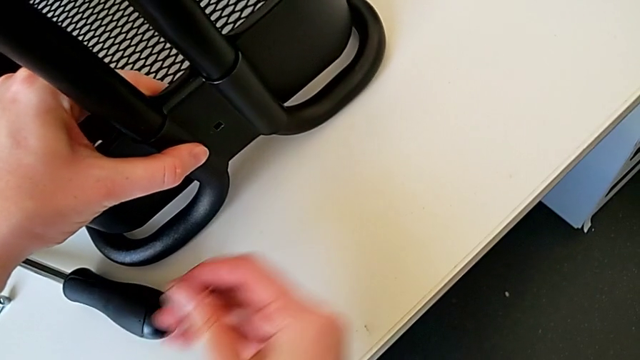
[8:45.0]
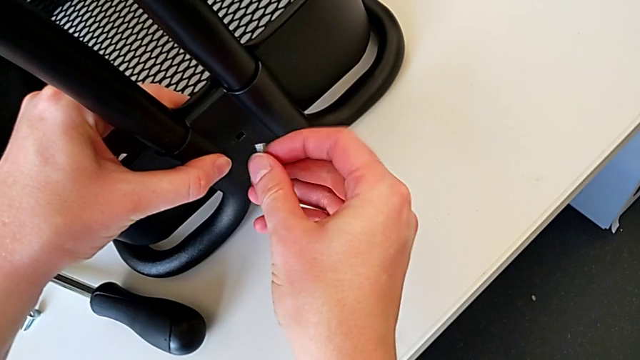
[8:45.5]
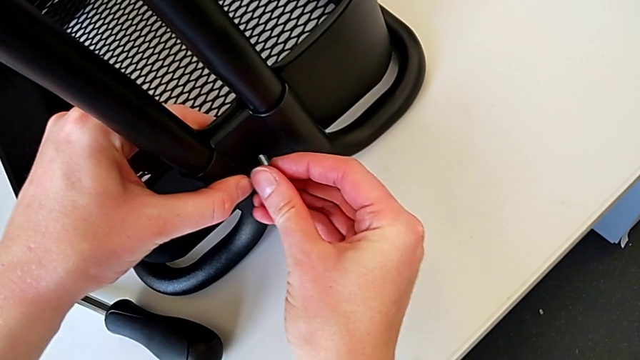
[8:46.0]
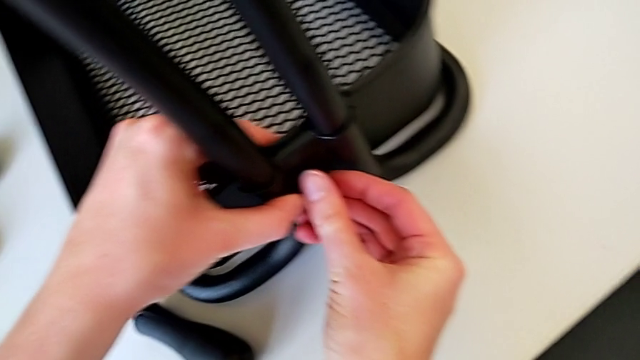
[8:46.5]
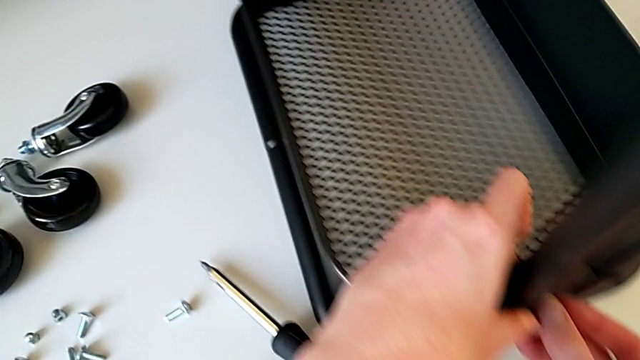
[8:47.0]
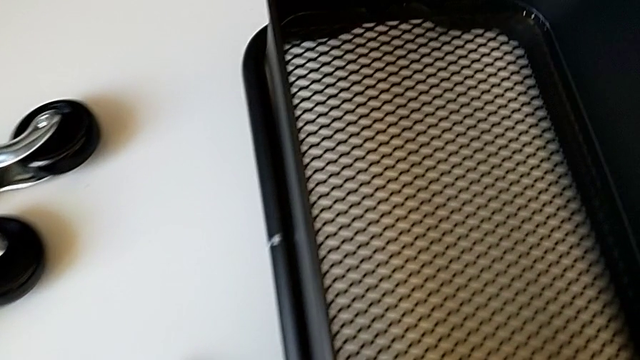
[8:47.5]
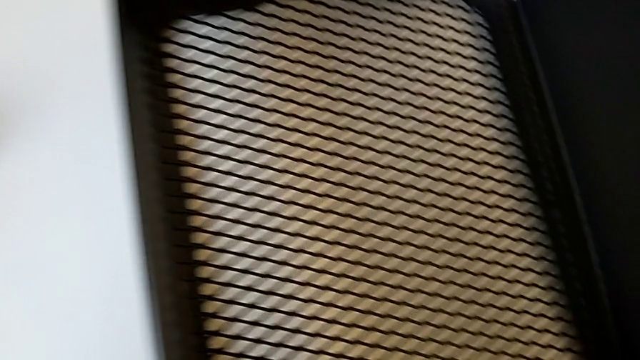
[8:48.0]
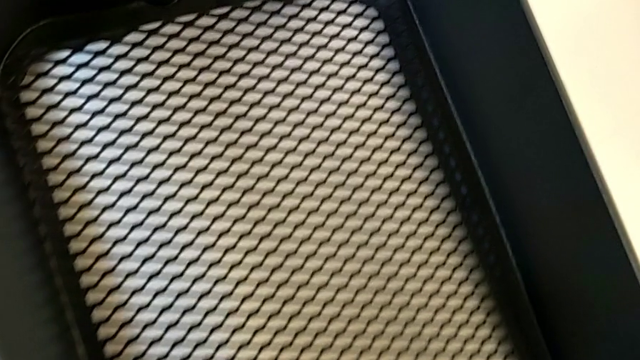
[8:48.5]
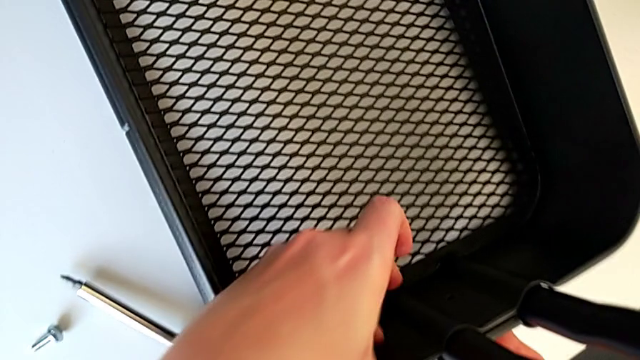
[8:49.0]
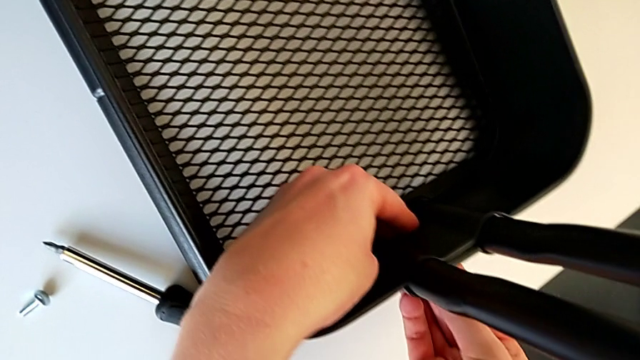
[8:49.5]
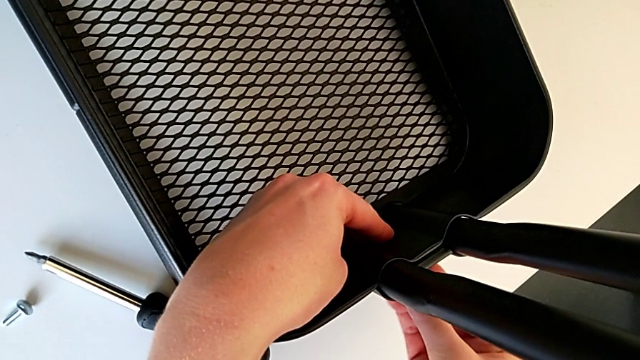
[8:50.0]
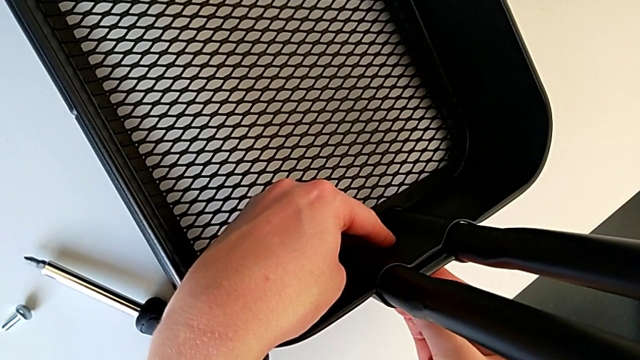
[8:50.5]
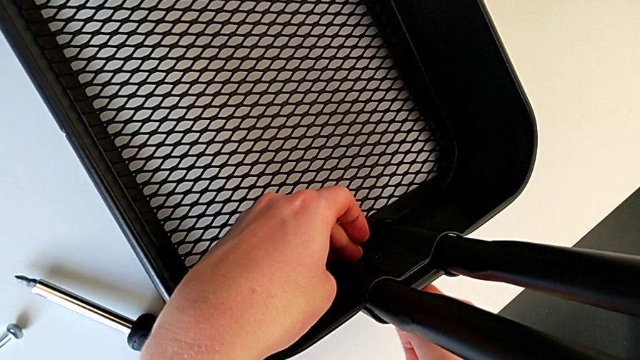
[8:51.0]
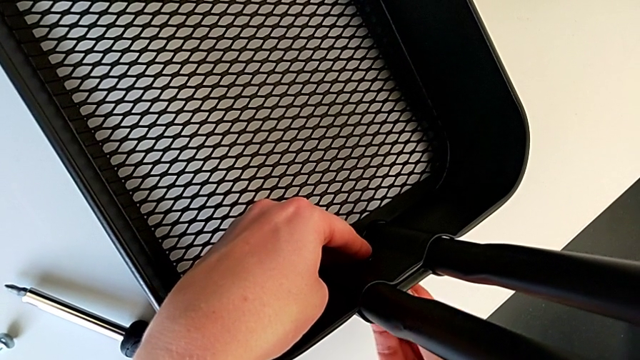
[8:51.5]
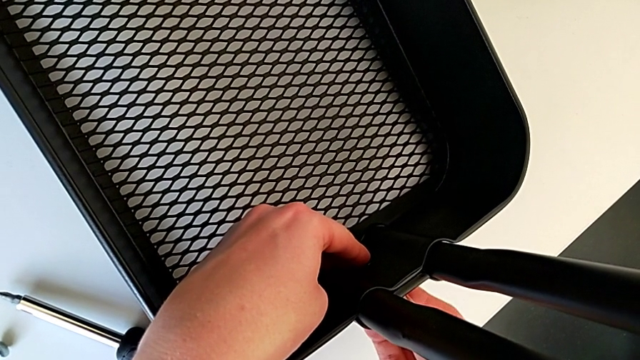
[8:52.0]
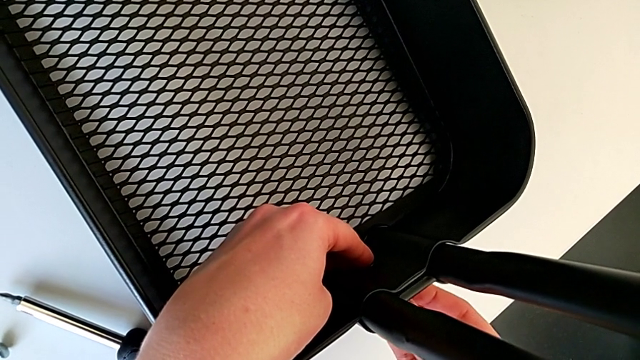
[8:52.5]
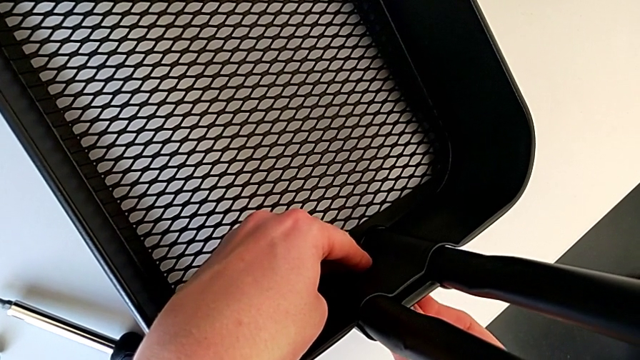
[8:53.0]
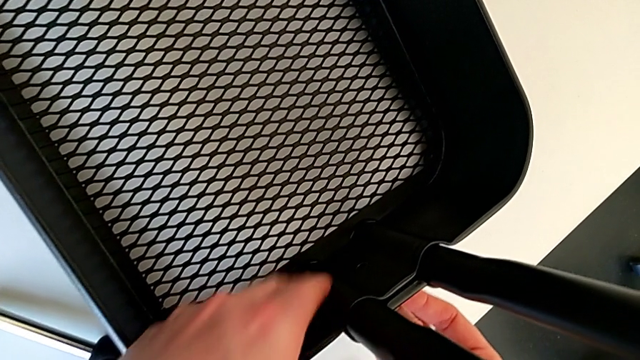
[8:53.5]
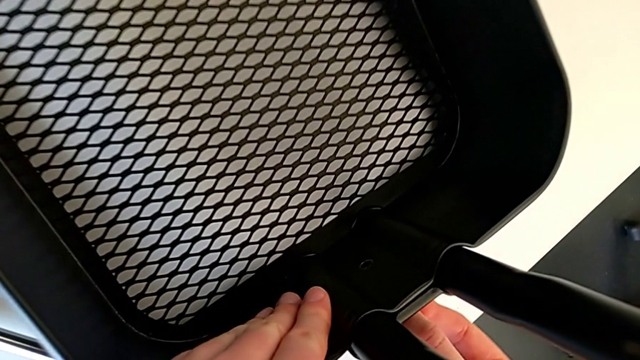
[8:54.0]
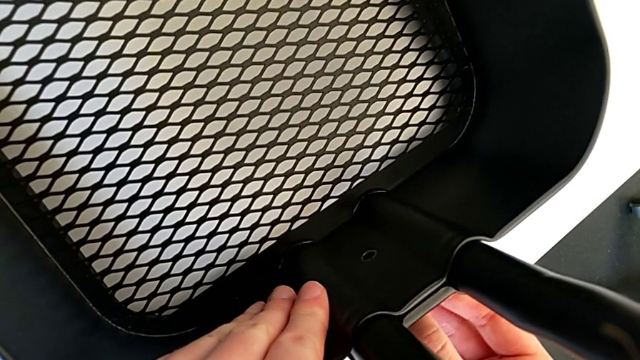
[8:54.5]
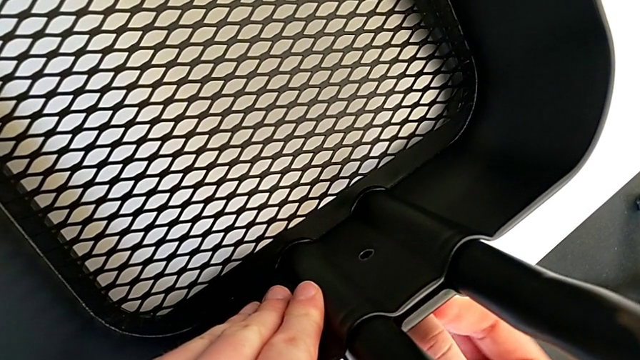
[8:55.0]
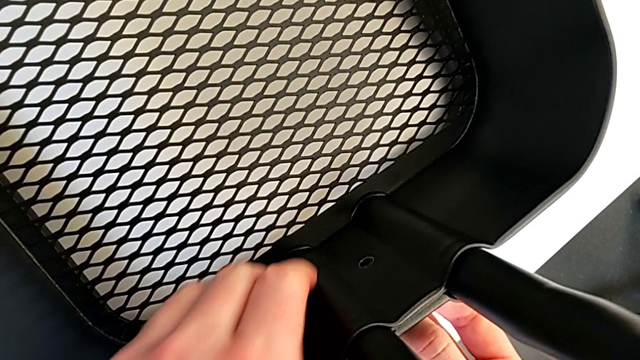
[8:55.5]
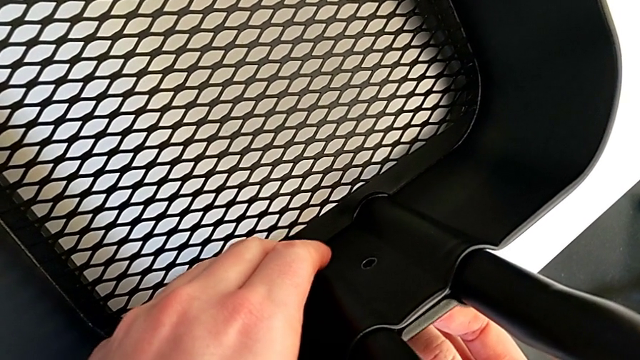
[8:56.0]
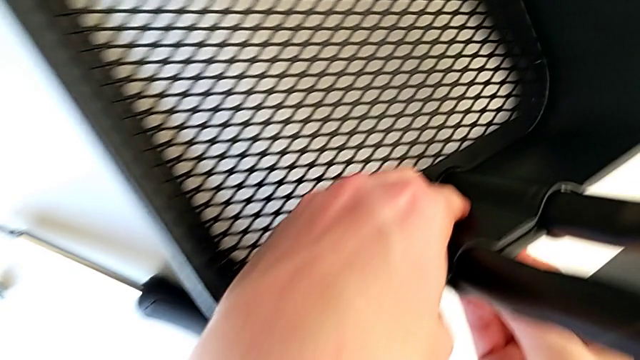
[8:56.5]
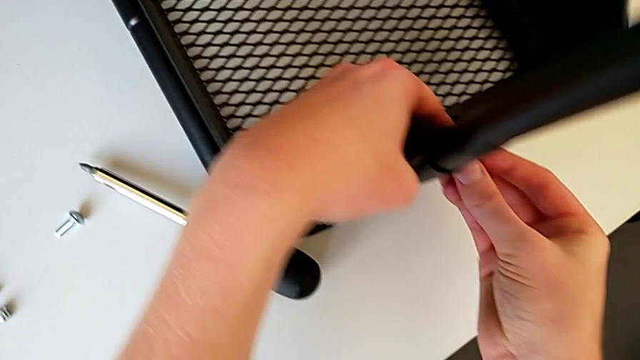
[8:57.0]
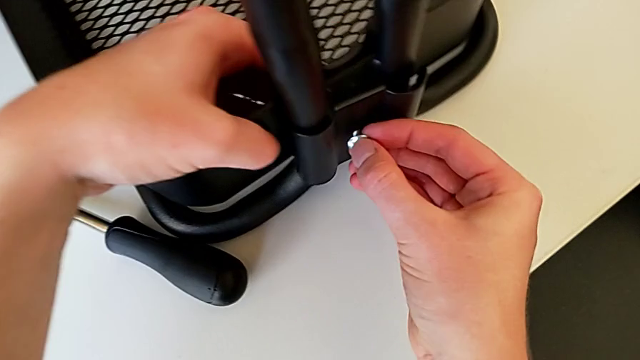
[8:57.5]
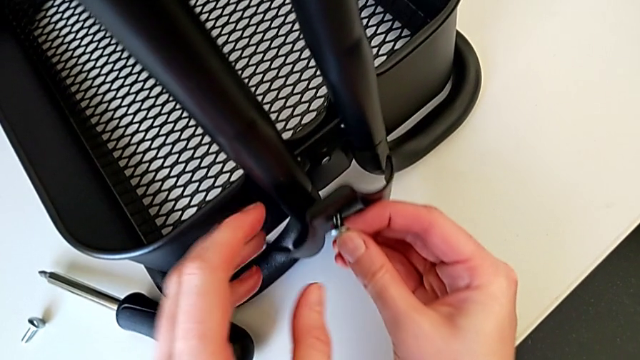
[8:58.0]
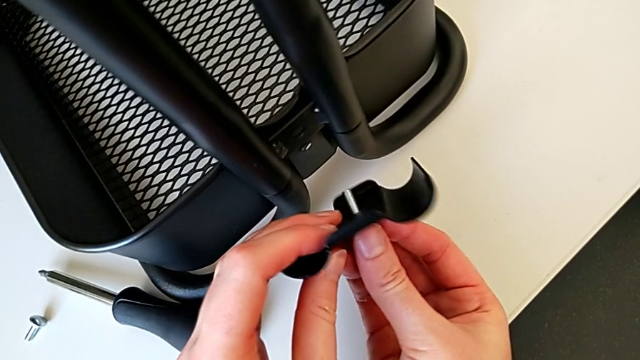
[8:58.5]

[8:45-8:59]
The camera wearer is placing the tray at the bottom. They insert the bolt, hold it, align the bracket and withdraw it.

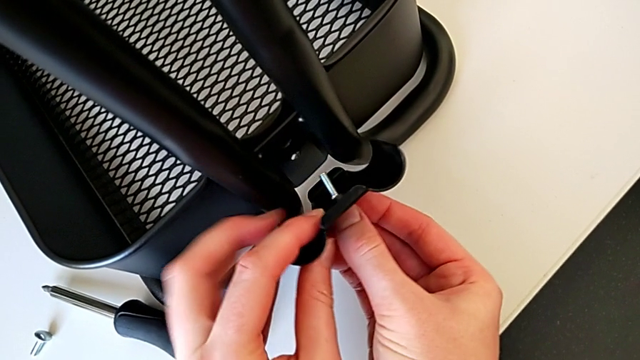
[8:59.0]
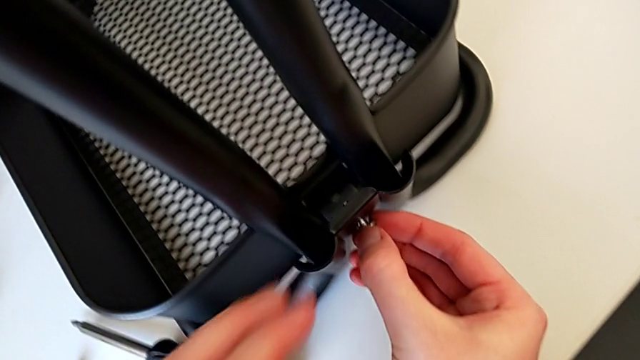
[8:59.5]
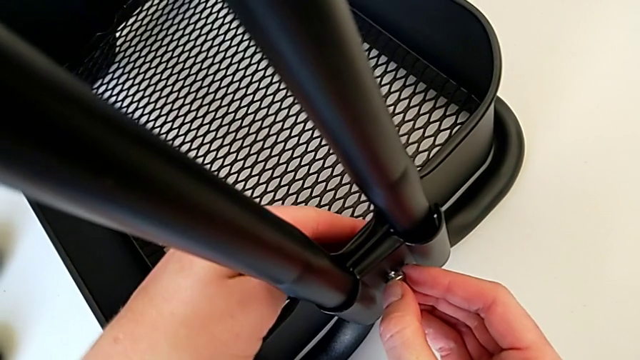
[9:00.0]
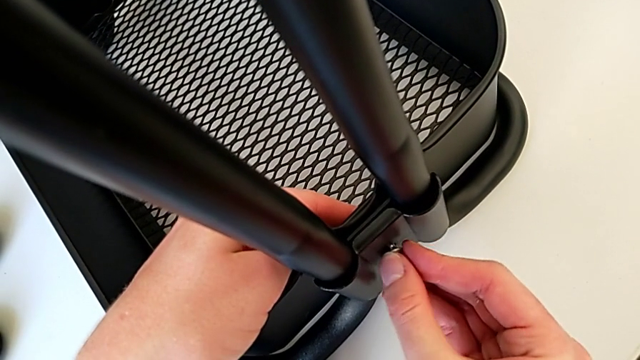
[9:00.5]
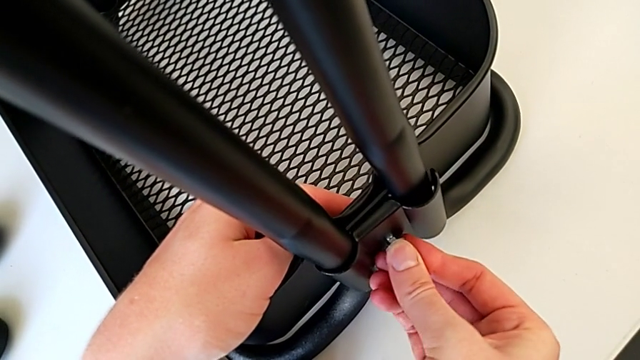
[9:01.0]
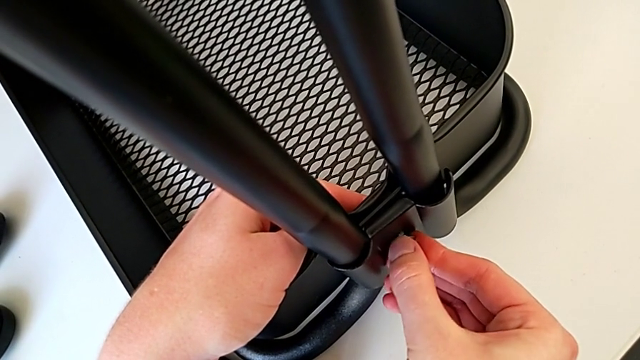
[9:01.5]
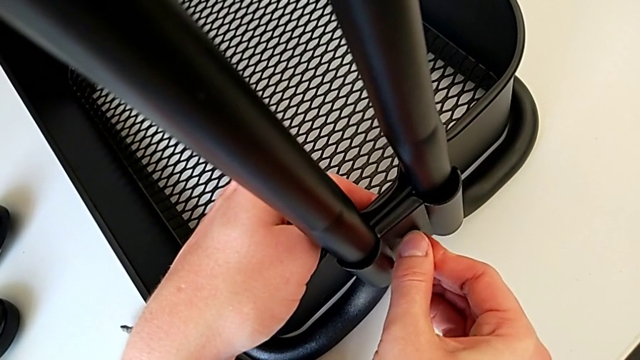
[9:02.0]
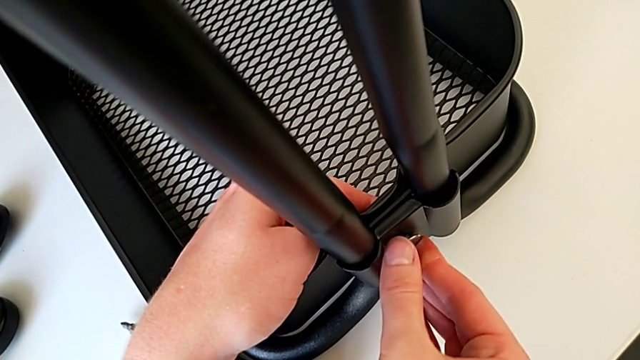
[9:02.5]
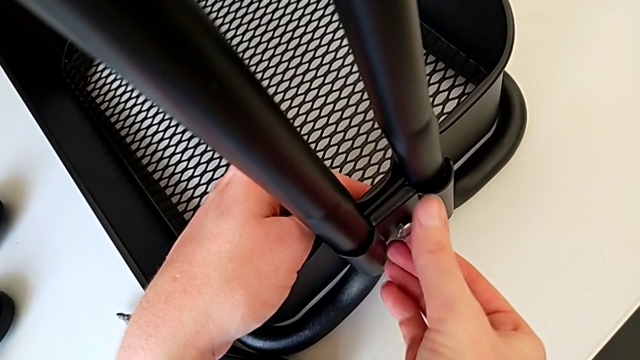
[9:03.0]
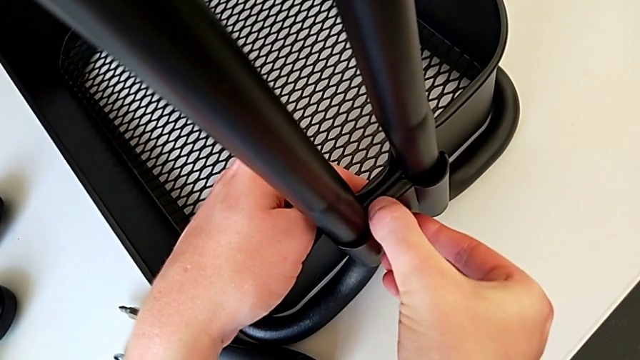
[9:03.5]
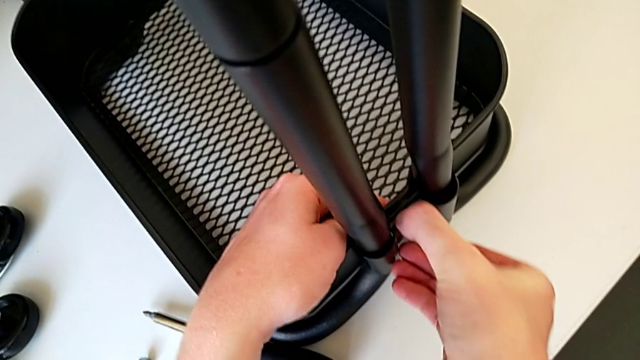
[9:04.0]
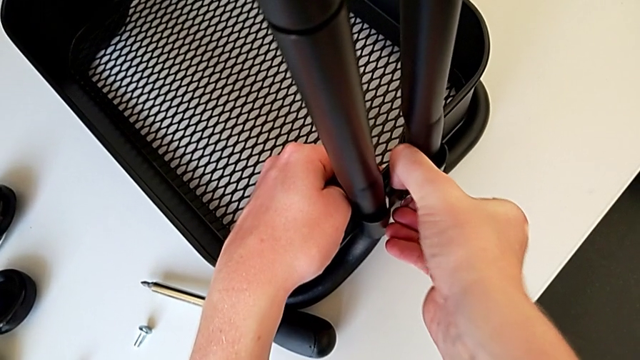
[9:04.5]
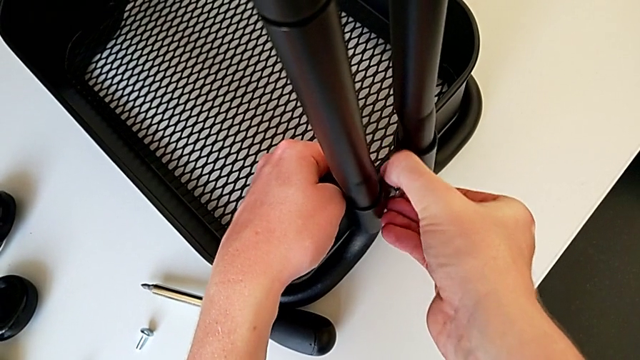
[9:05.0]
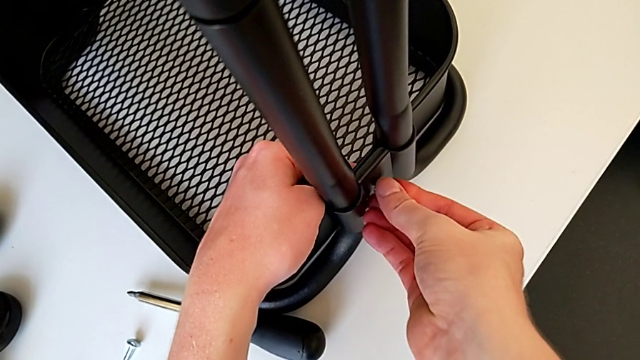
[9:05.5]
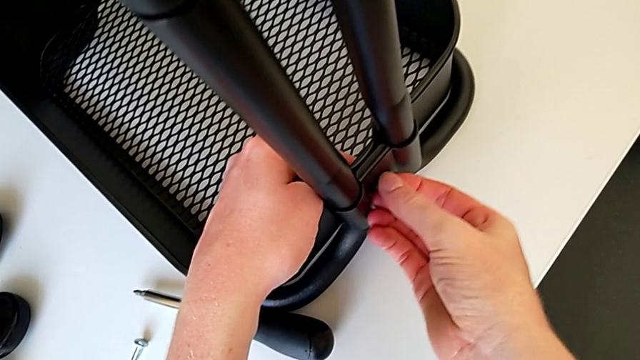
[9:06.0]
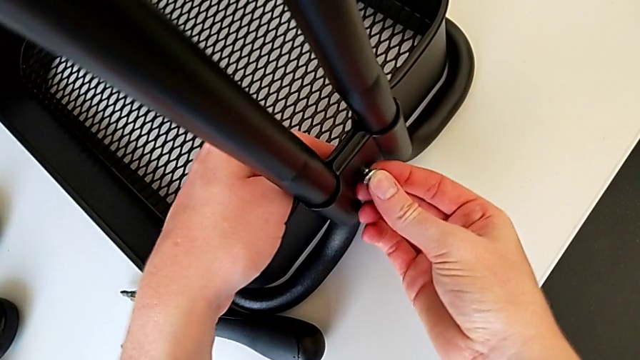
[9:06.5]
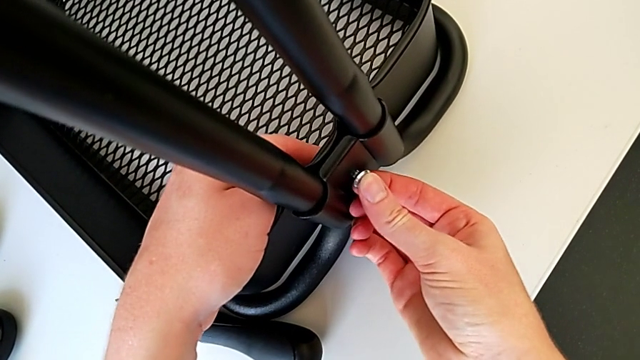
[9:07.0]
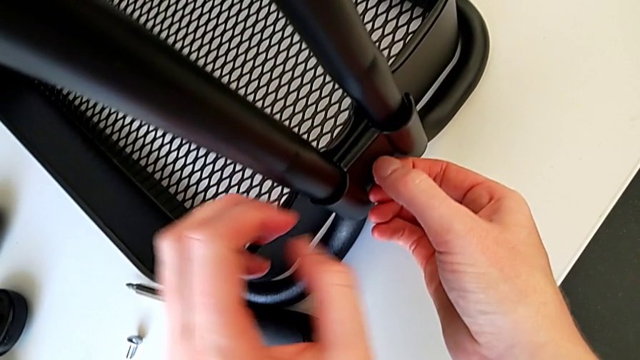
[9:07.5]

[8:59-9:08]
The camera wearer is placing the tray at the bottom. They align the bolt.
